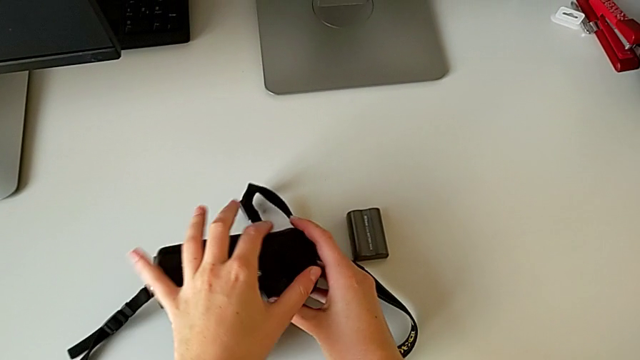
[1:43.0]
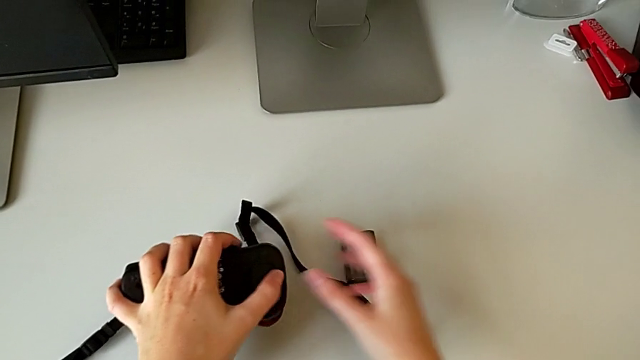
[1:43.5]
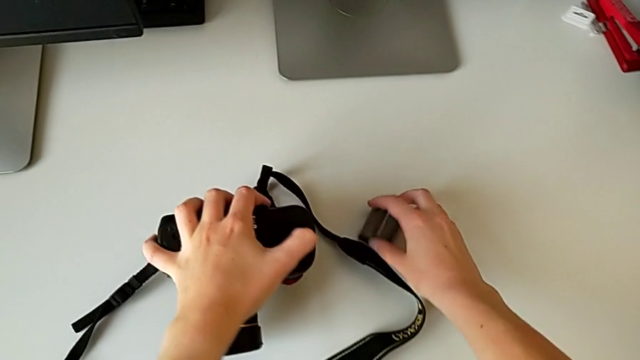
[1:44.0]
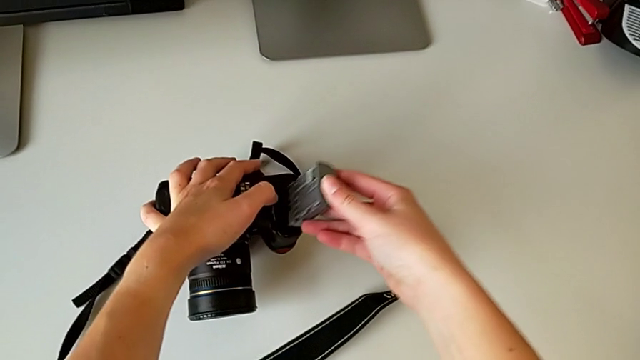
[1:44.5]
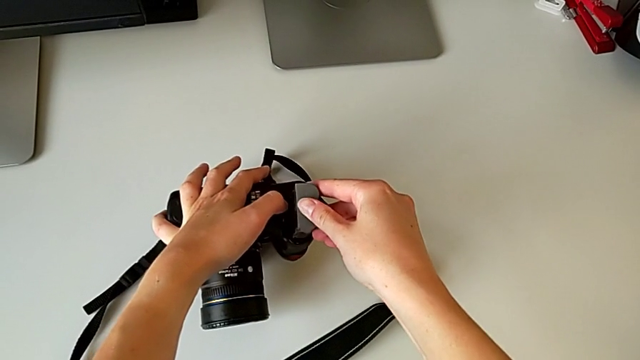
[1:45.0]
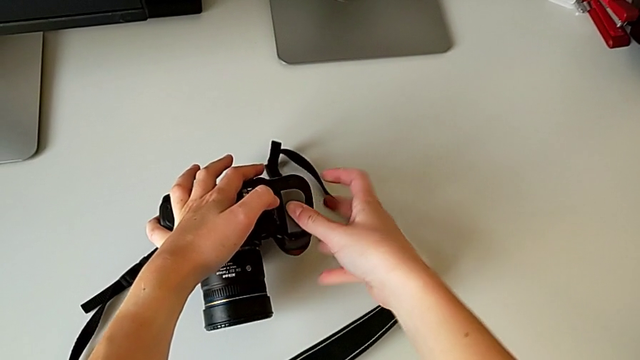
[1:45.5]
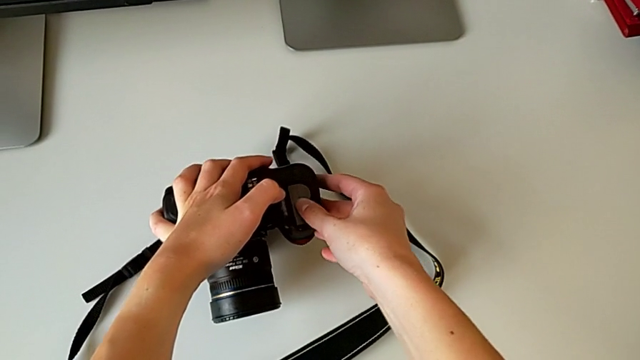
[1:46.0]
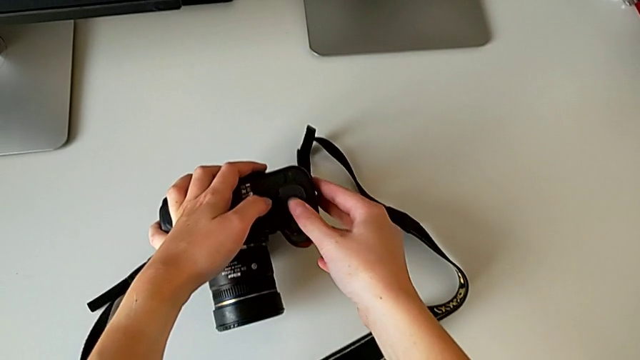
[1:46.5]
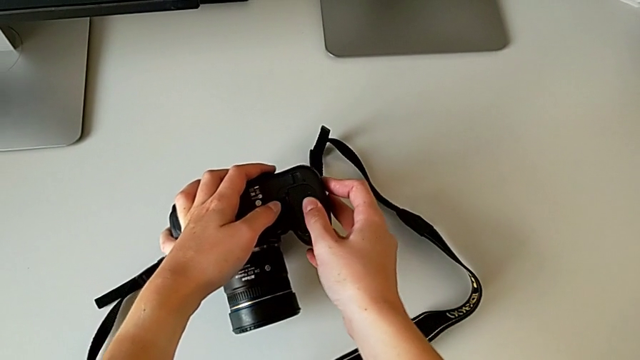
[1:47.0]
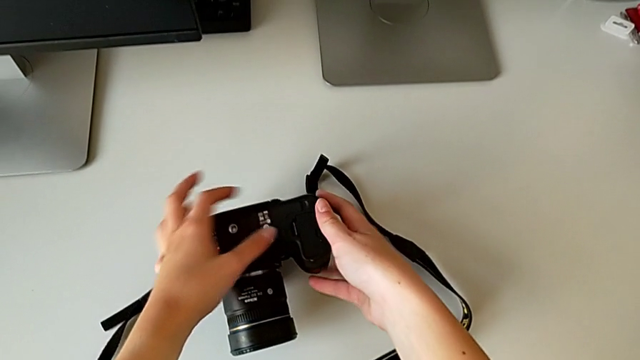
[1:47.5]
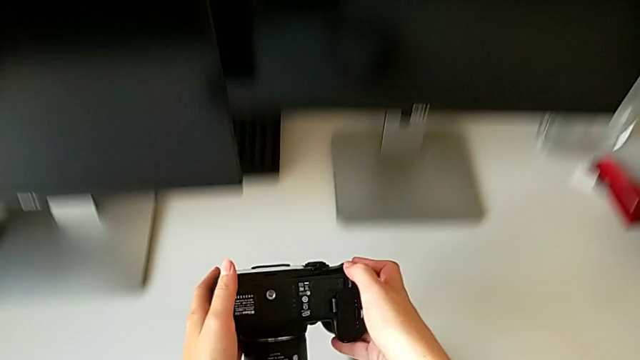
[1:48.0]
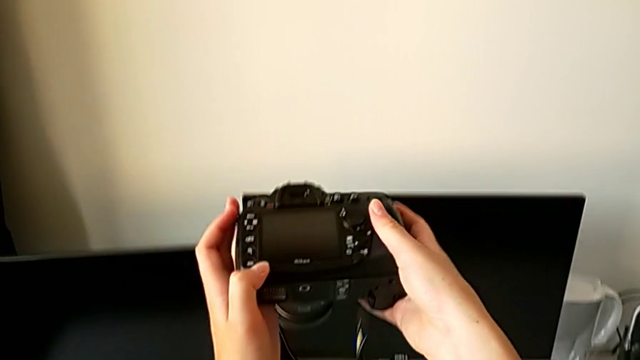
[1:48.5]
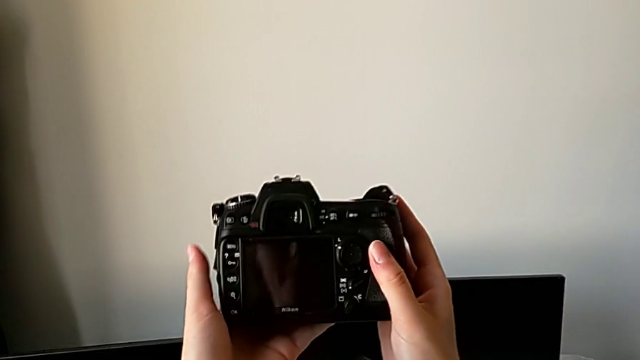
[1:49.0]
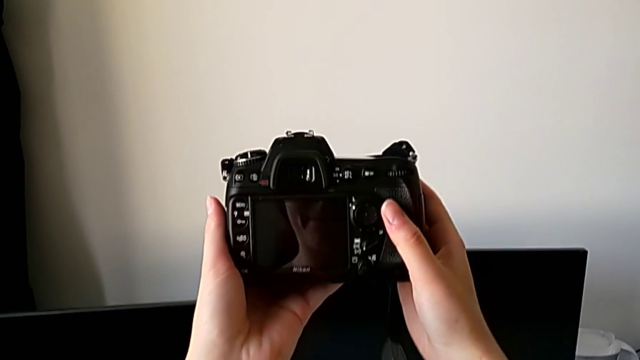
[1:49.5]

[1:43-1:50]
The camera wearer inserts the battery into the DSLR. They grab the battery, insert it, close the battery door and lift the DSLR.

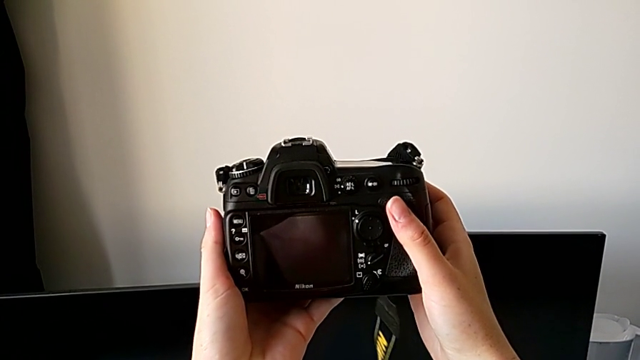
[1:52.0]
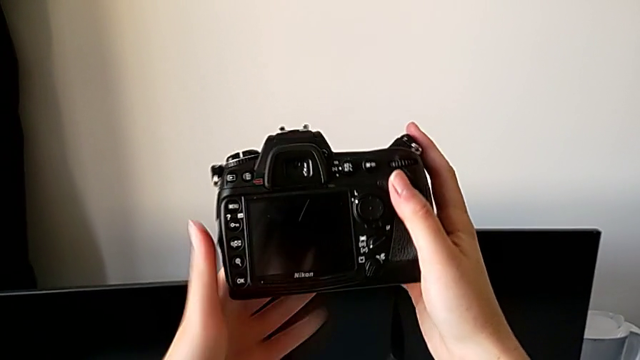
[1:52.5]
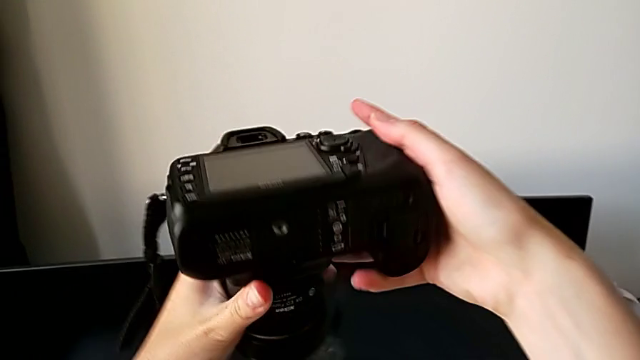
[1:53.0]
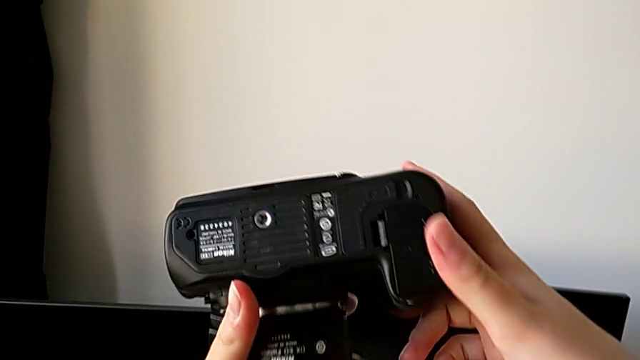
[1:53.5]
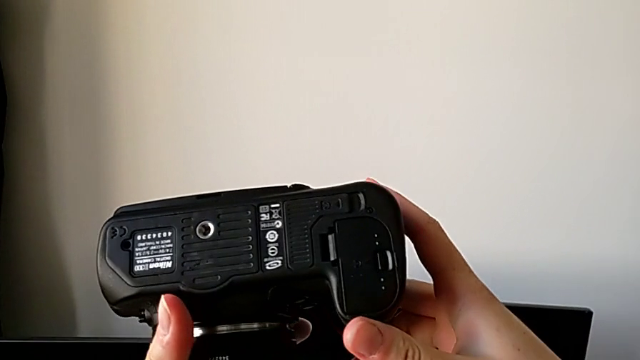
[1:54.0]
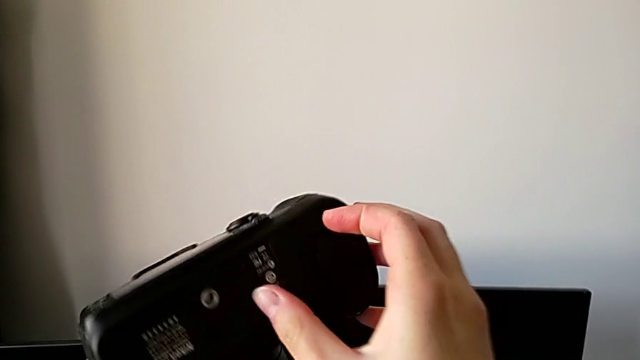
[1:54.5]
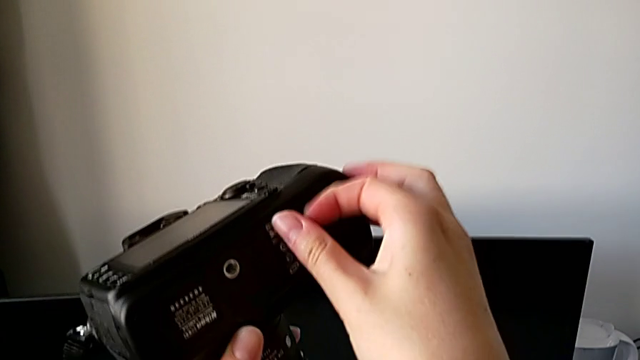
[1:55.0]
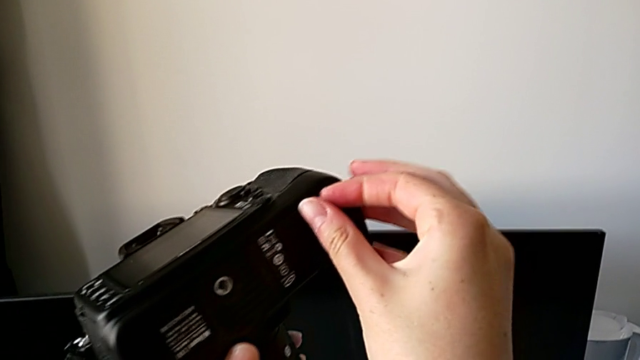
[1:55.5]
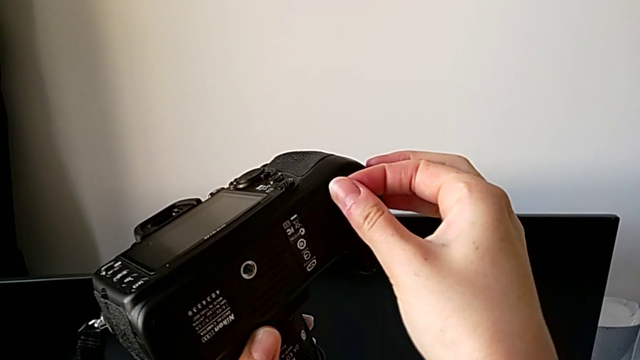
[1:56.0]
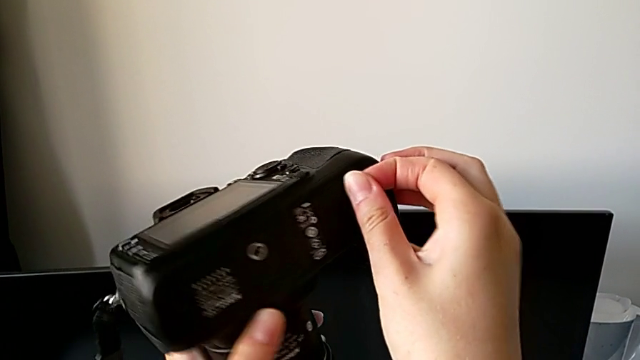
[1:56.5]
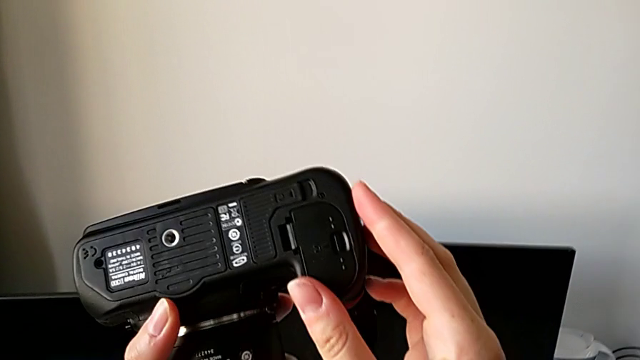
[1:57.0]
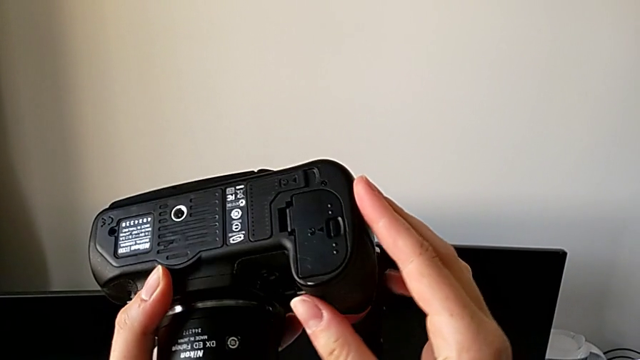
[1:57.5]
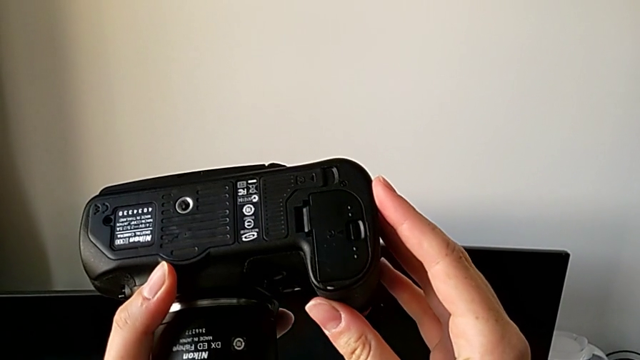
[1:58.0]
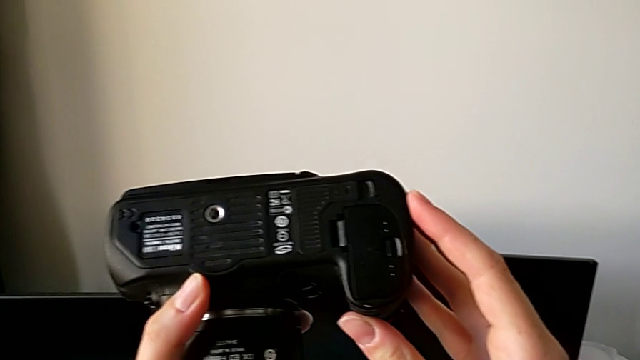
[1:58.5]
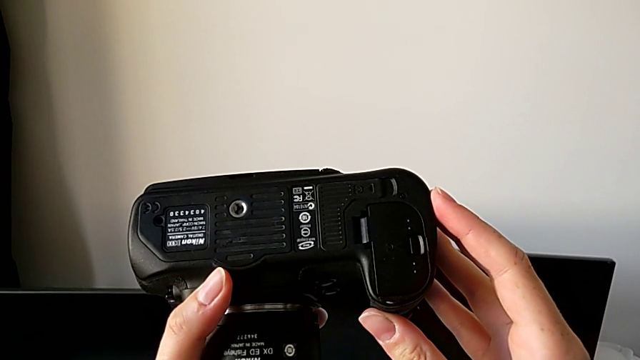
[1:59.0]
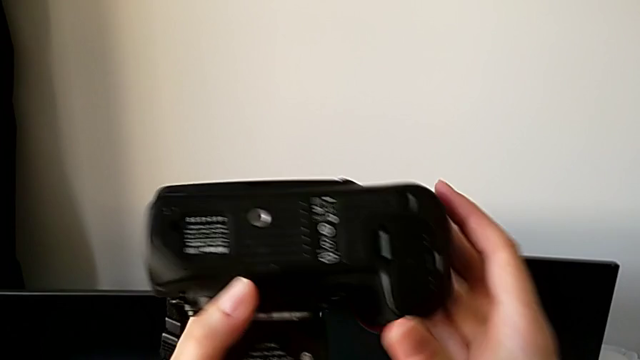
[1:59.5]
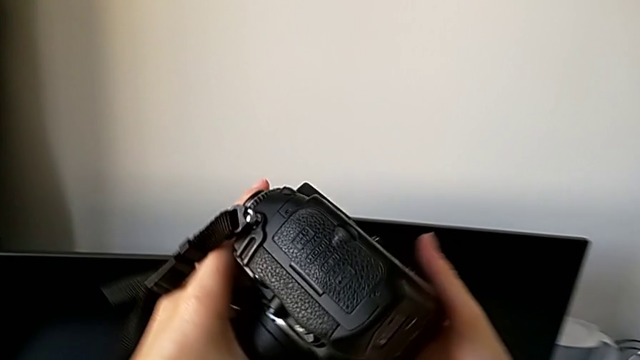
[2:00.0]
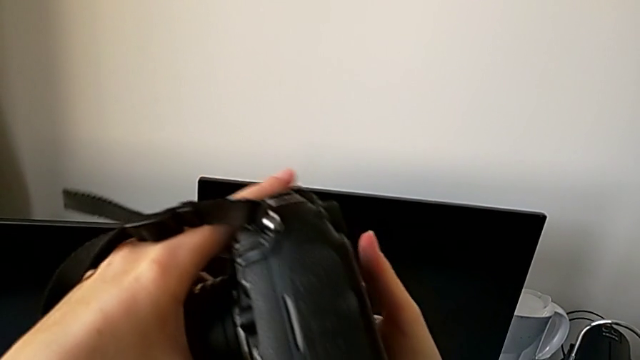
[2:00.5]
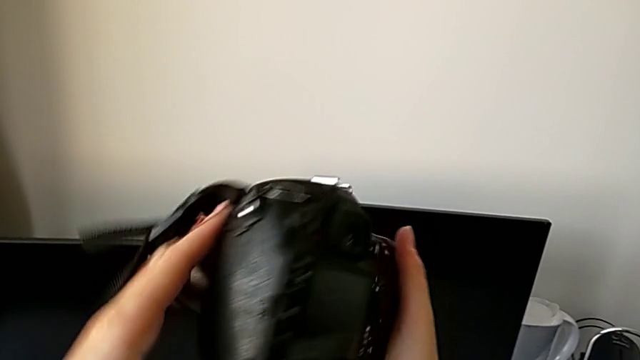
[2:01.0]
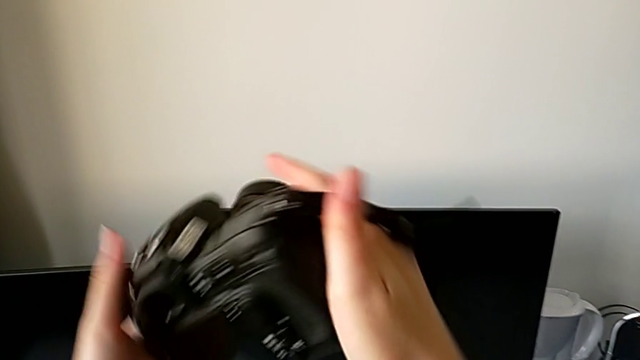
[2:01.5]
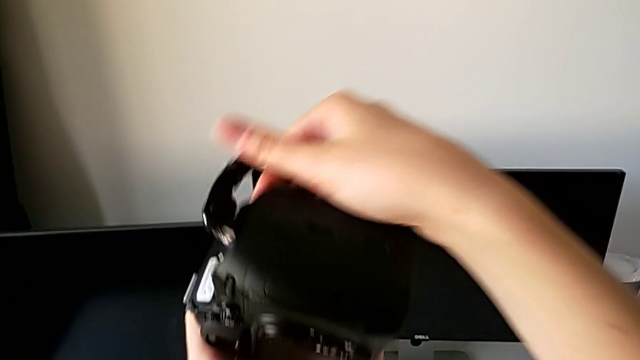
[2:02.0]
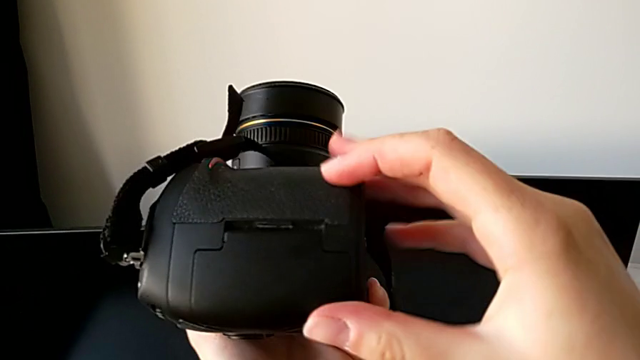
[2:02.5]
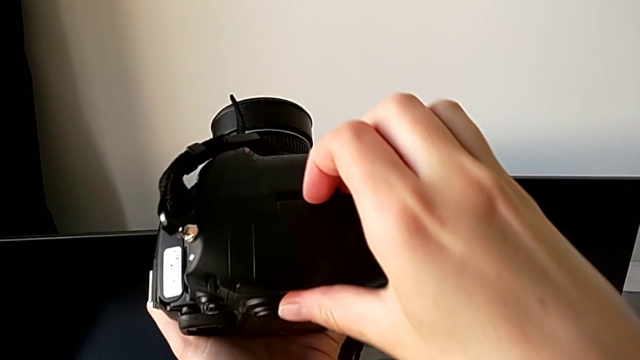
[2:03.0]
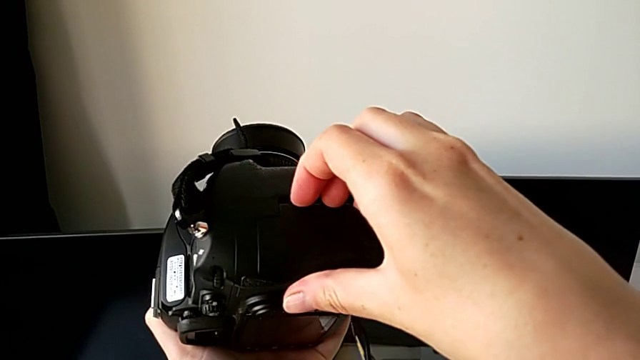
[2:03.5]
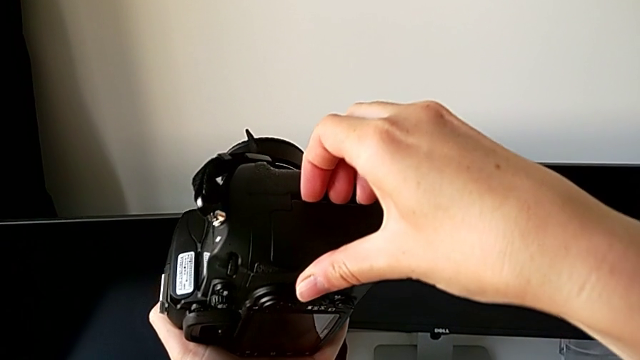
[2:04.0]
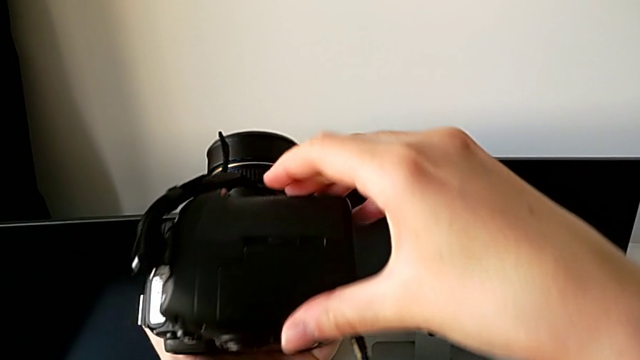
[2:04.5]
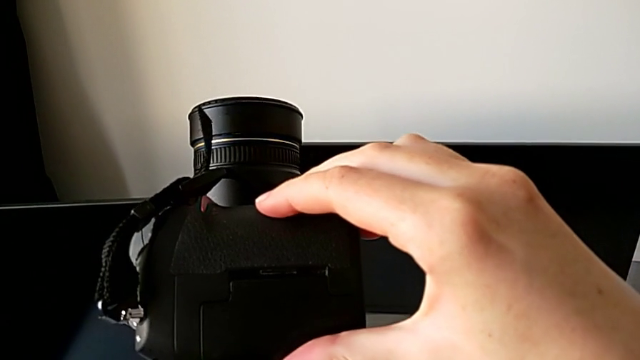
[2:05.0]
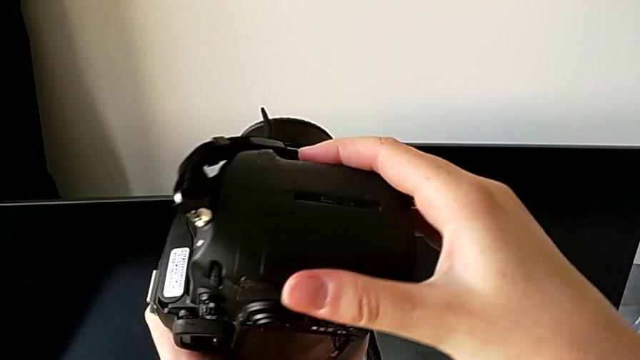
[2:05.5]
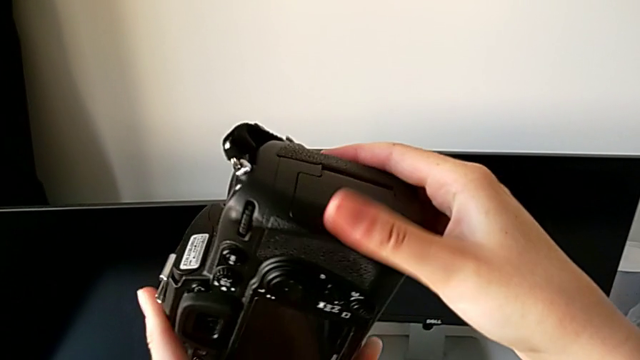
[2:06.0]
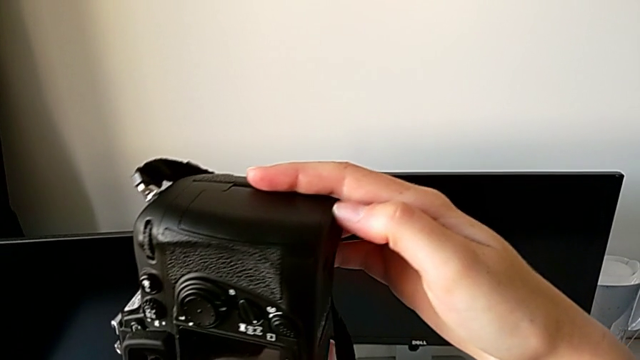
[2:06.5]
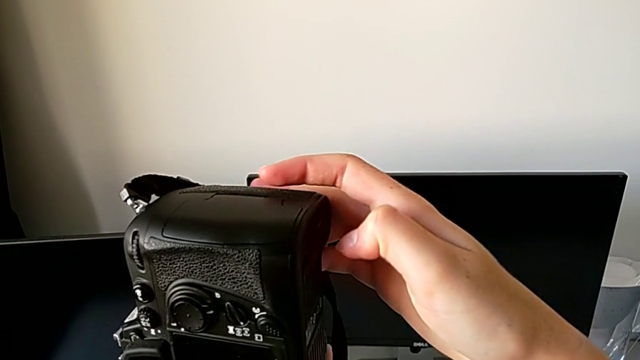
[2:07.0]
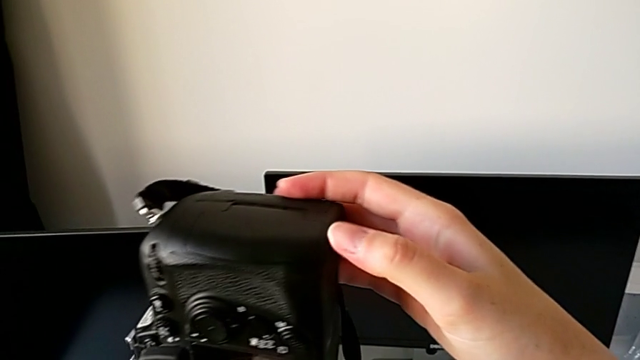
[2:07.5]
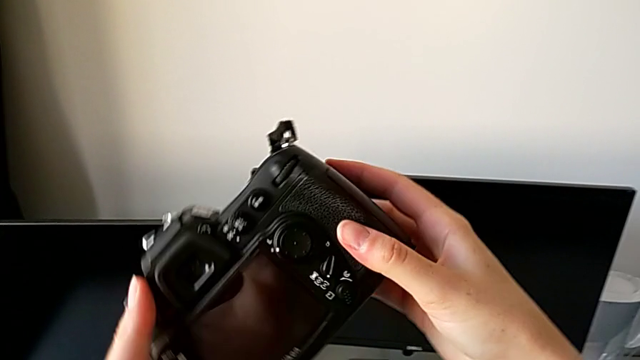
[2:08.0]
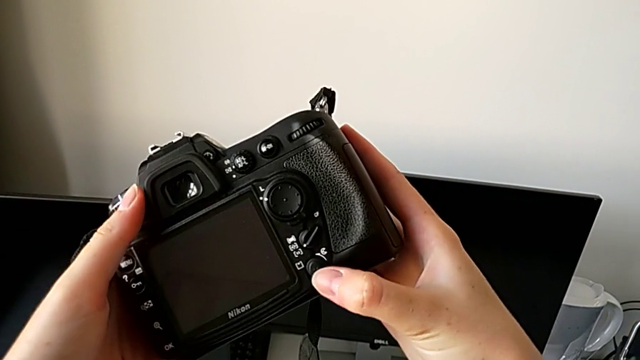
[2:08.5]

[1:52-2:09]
The camera wearer is removing the SD card from the DSLR. They flip the DSLR and wrongly touch the little button, touching the incorrect compartment. They inspect the DSLR, rotate it, wrongly grab the right SD slot and inspect the DSLR.
